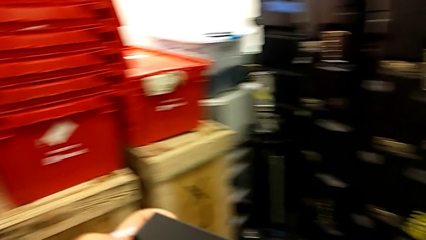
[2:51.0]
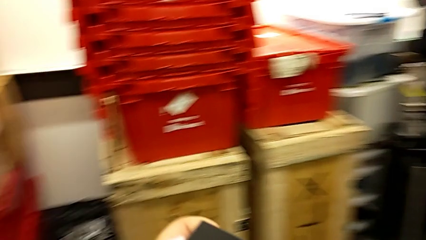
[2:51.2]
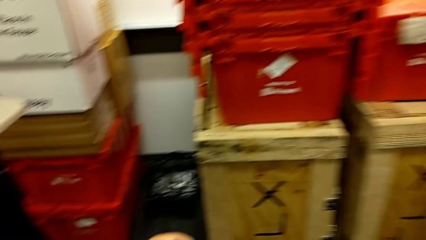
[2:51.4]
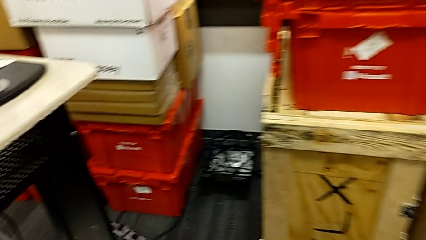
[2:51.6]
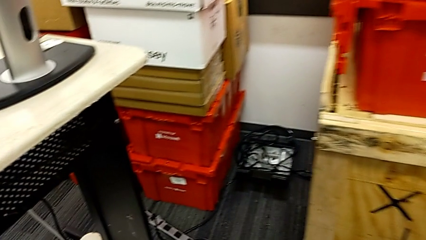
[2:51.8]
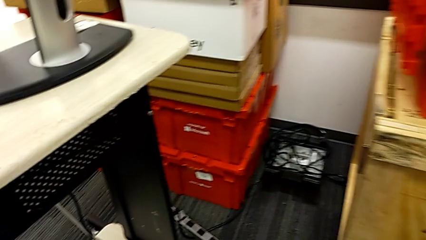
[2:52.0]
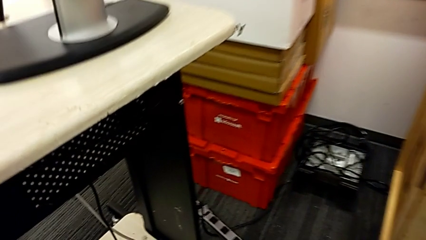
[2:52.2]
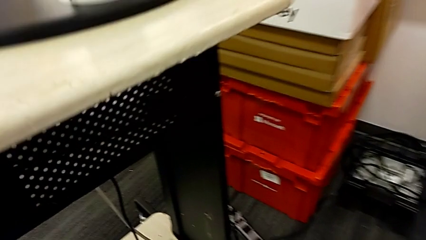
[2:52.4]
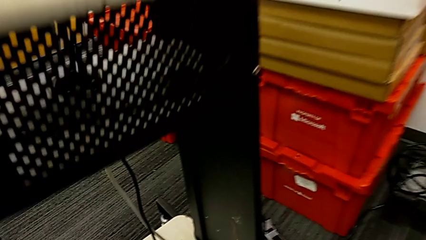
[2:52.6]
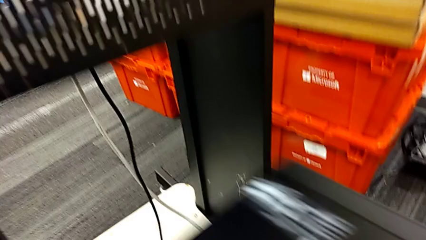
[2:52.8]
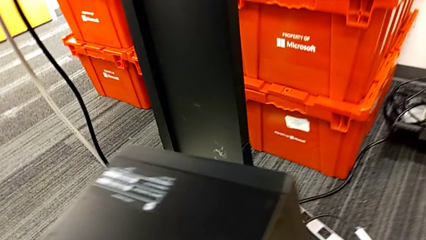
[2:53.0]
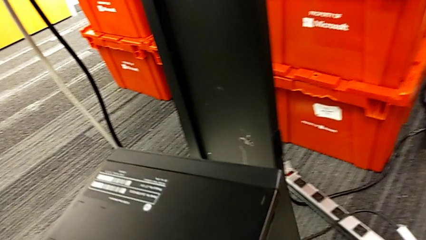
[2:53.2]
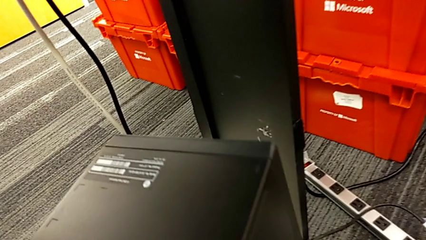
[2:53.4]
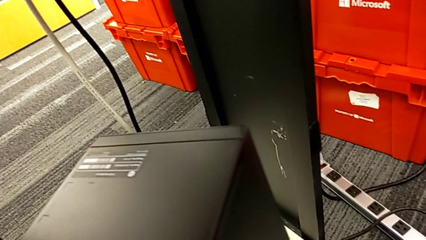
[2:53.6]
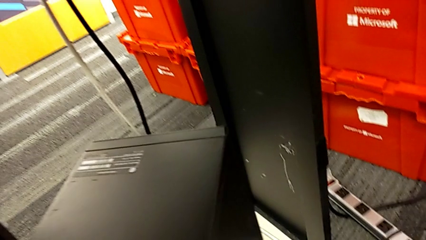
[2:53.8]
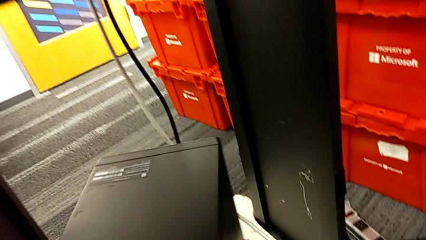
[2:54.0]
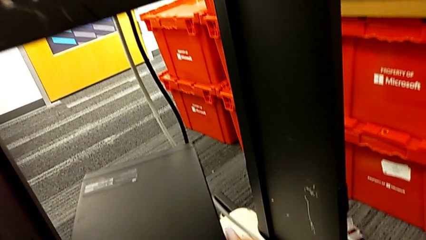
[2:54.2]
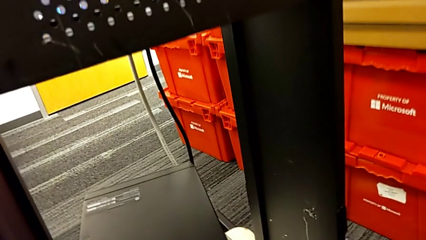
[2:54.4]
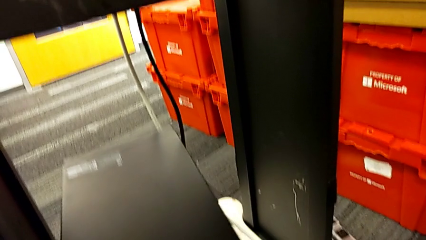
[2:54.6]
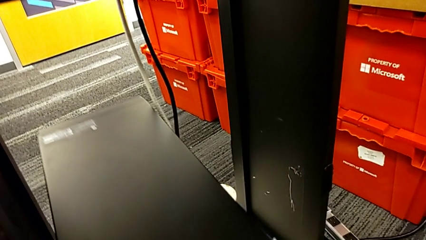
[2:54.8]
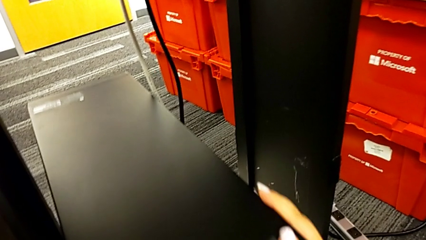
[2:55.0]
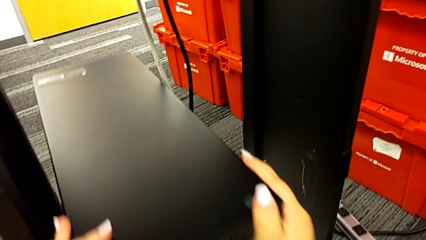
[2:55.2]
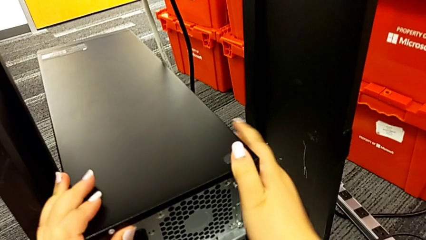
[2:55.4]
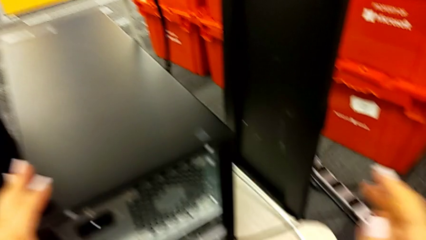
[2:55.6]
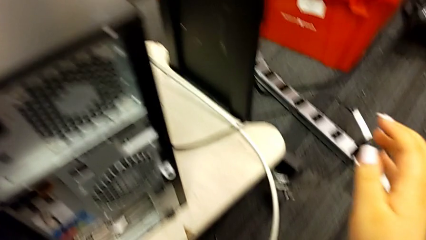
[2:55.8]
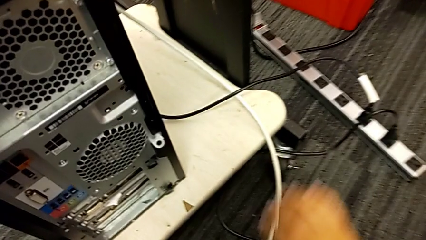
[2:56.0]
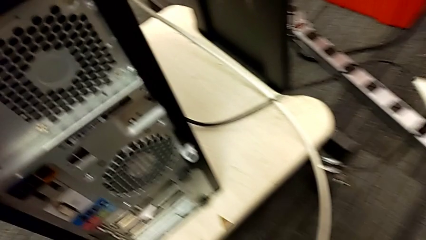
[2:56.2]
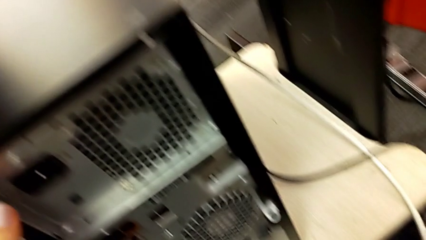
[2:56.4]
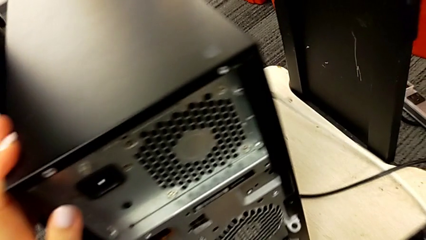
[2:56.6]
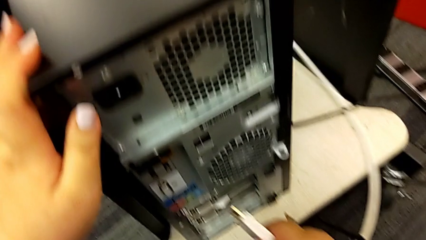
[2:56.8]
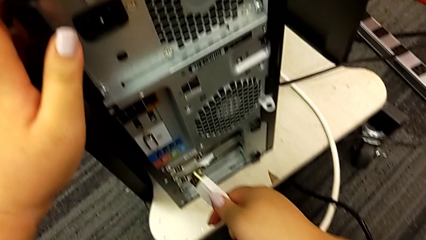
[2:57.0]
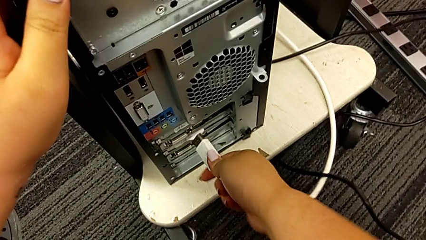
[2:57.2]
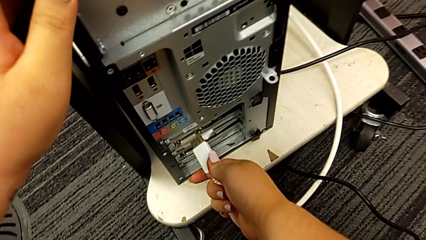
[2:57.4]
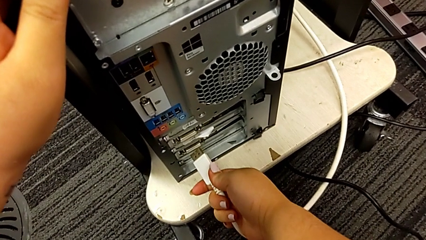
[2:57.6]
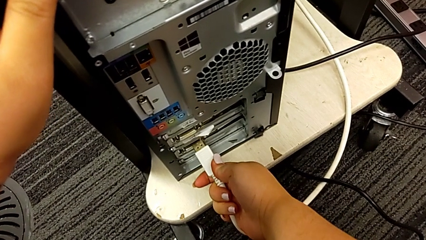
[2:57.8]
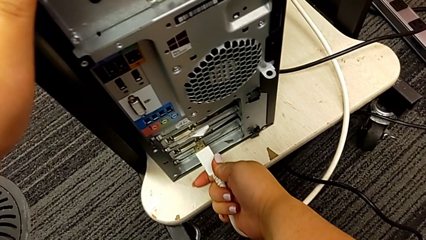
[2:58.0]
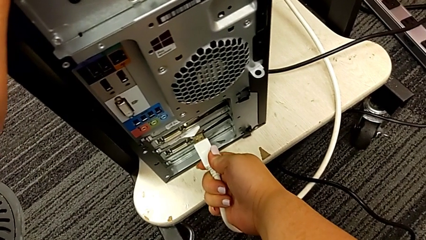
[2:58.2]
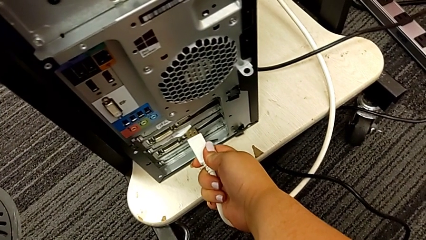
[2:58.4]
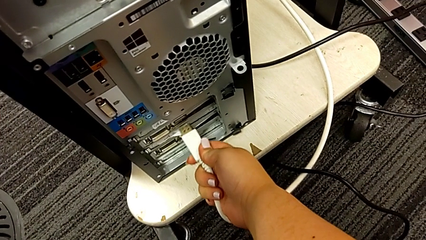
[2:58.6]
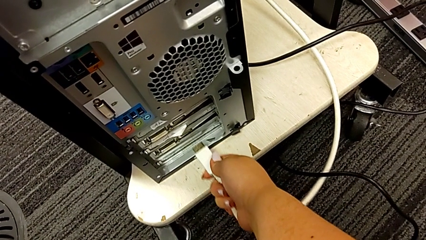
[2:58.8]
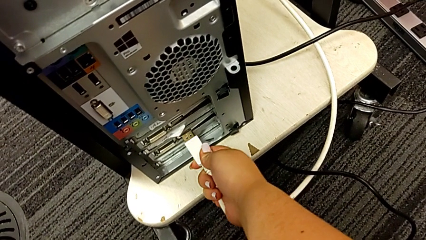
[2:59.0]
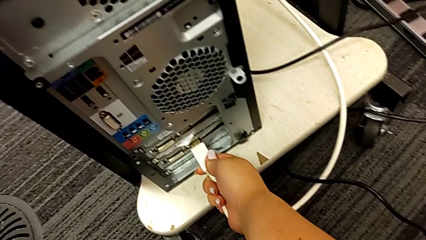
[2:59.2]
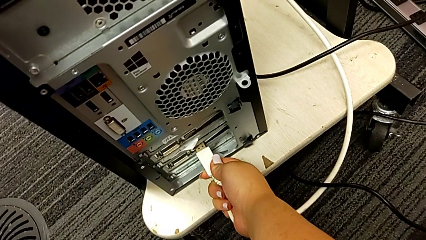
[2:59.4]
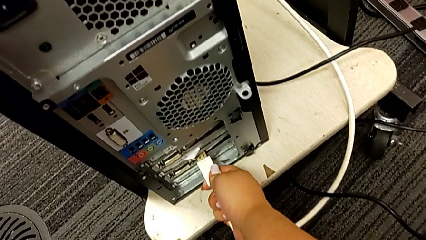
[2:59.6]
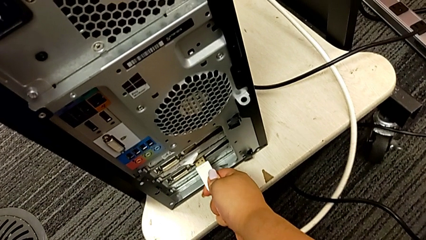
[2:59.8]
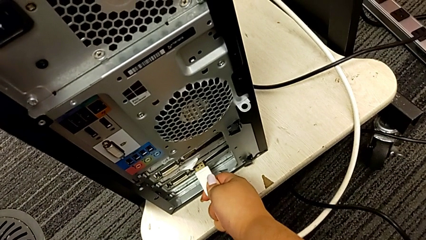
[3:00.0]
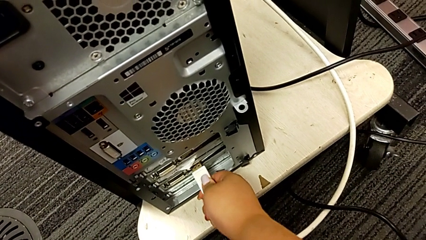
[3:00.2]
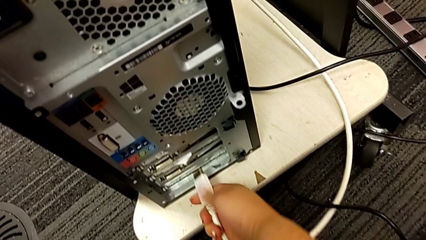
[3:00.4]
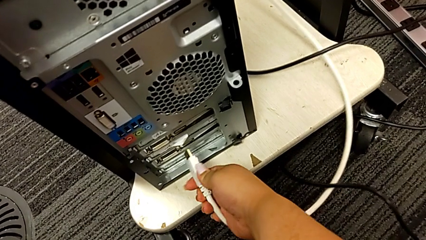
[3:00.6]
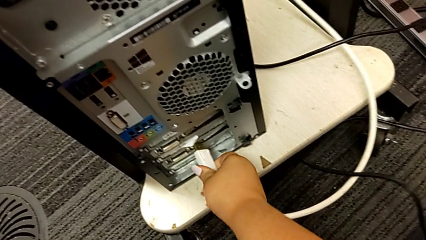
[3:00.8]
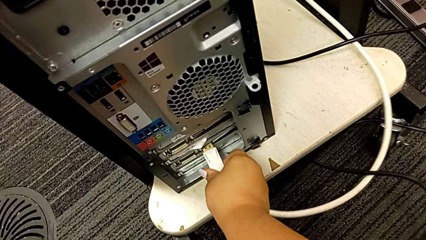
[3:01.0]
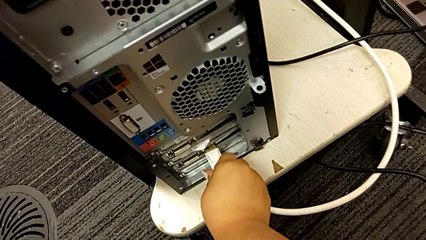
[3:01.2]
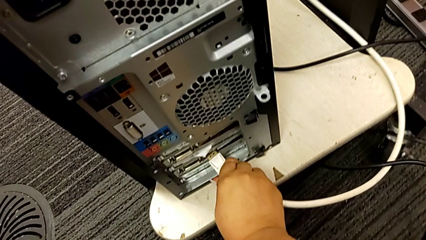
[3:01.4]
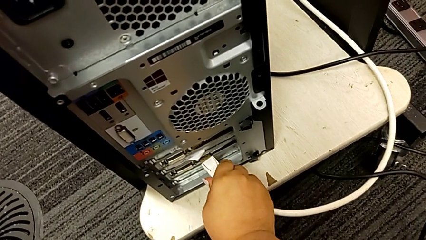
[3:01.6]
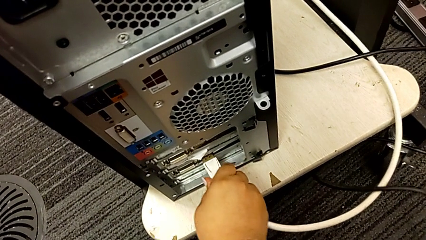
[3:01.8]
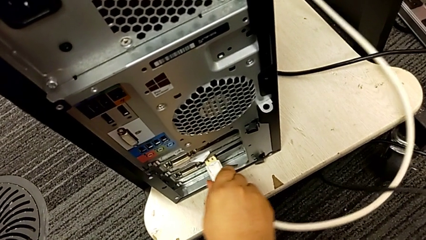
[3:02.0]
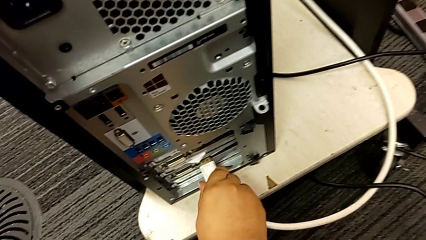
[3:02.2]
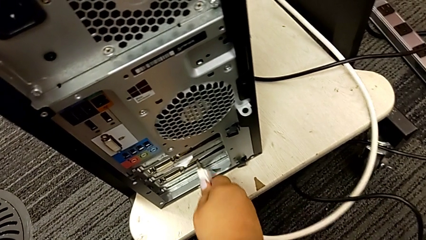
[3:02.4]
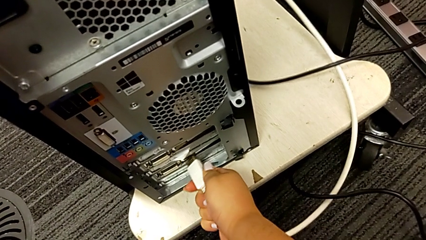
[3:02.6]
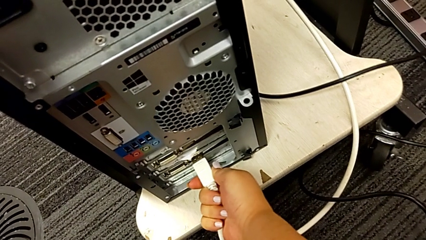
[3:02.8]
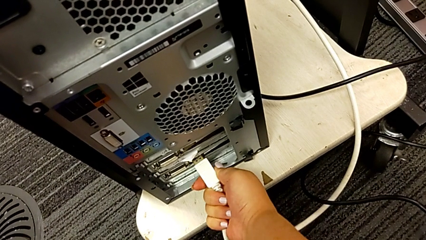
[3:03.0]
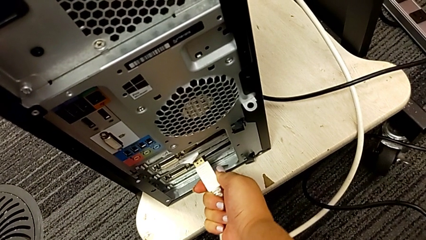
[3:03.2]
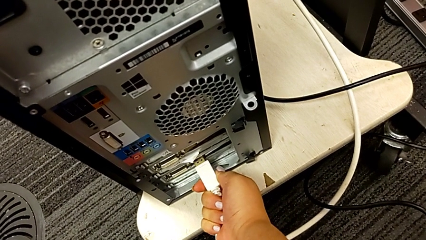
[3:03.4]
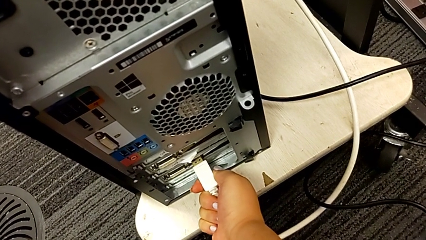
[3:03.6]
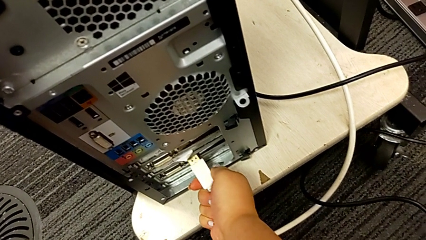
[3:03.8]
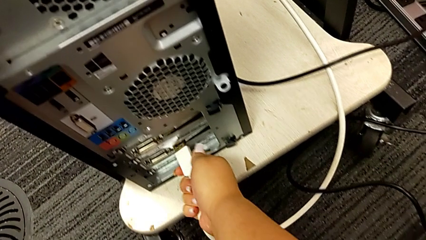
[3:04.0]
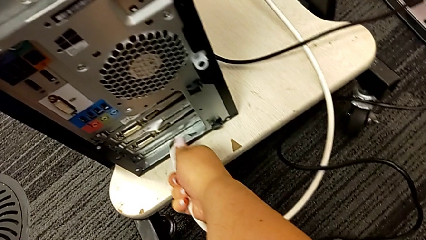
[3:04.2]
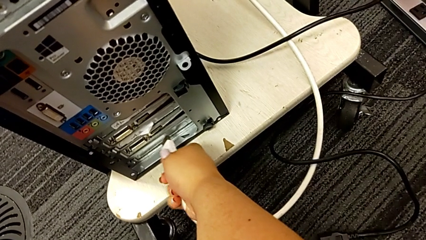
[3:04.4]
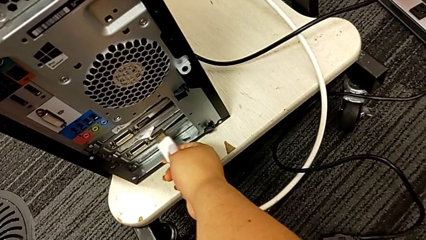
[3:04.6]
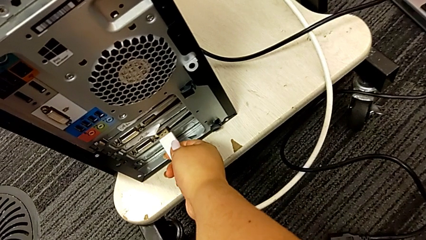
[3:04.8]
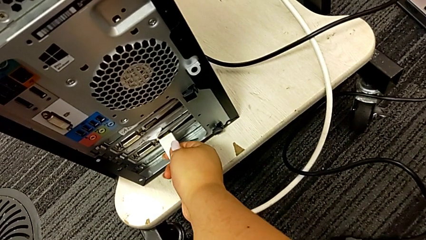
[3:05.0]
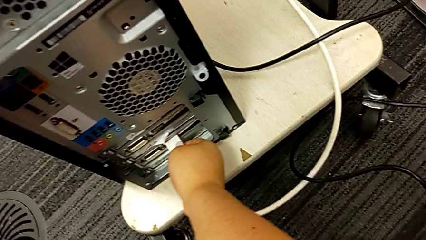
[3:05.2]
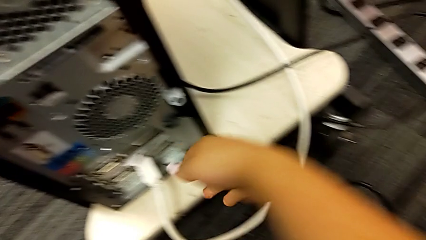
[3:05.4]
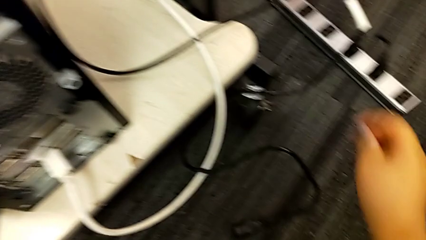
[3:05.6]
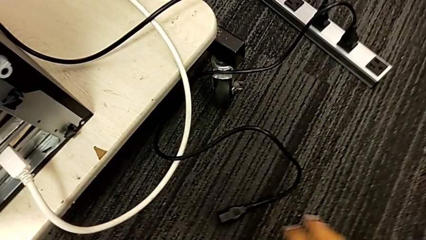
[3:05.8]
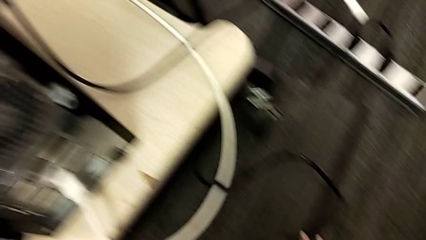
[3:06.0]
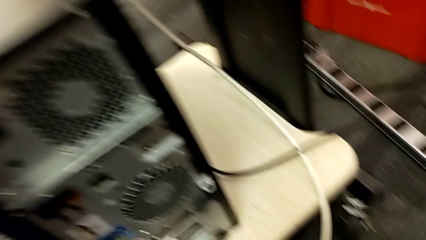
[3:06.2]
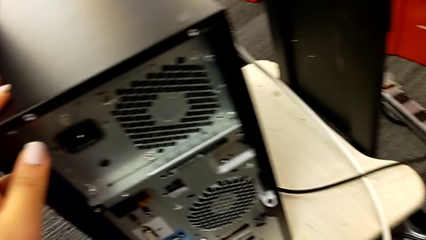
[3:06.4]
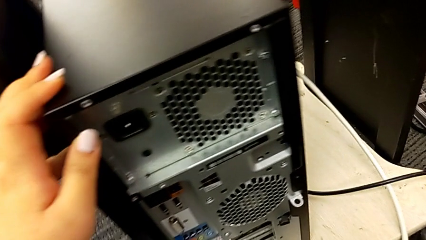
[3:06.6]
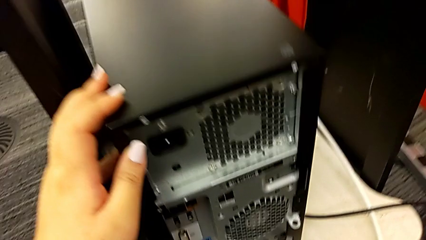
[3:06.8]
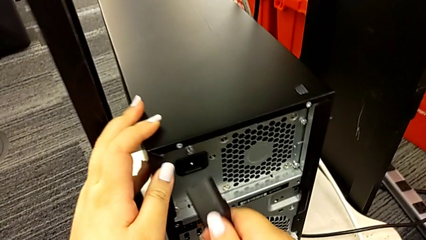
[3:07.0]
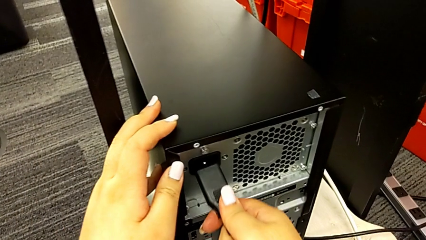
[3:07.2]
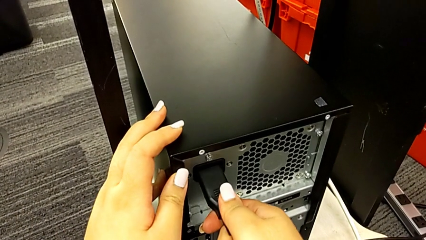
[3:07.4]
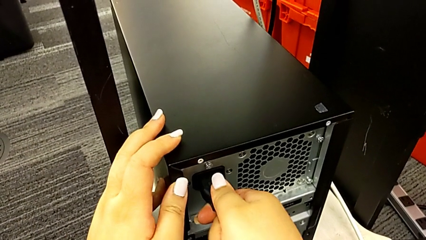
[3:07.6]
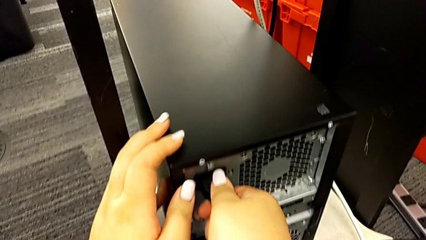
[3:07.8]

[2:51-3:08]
The camera wearer is placing the computer in the computer tower. They hold the computer tower, place the computer tower, insert the HDMI cable, withdraw it, insert it, withdraw it and insert it.
